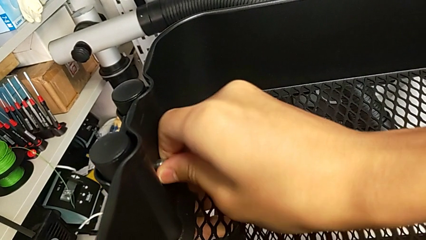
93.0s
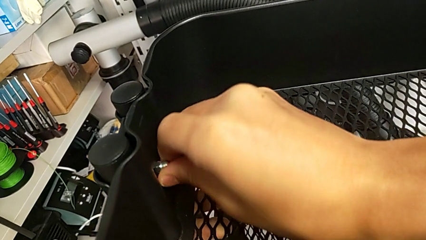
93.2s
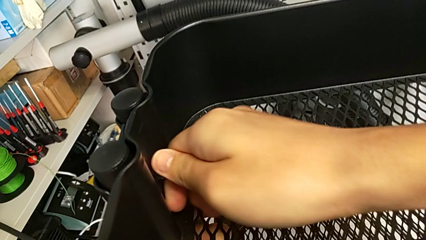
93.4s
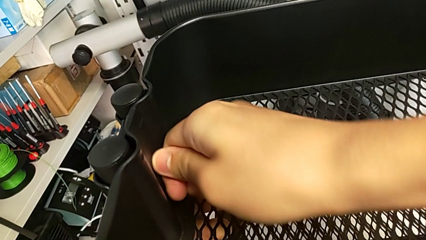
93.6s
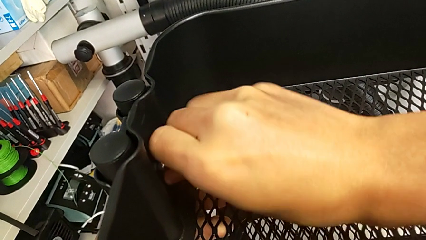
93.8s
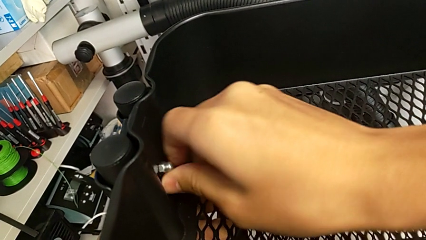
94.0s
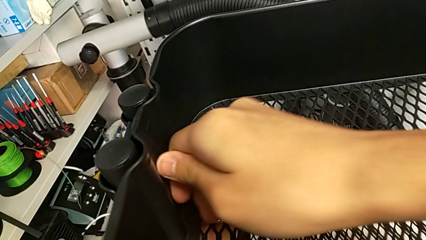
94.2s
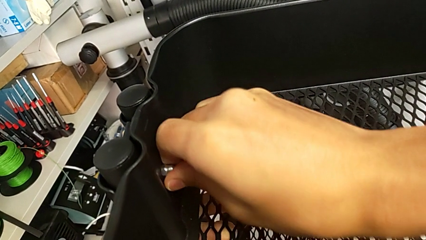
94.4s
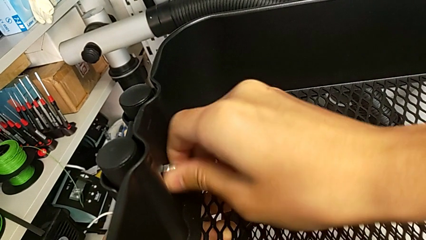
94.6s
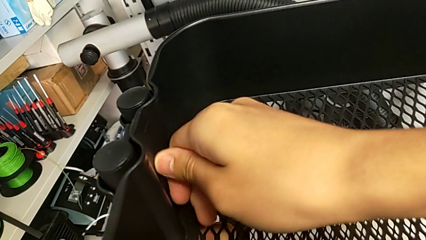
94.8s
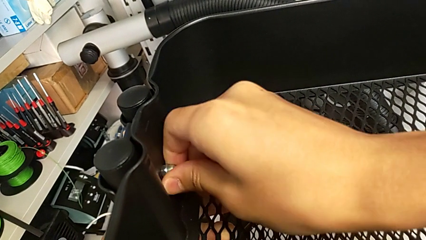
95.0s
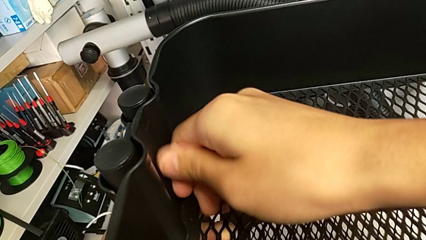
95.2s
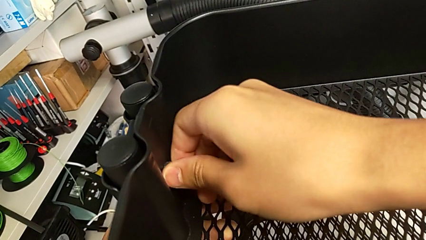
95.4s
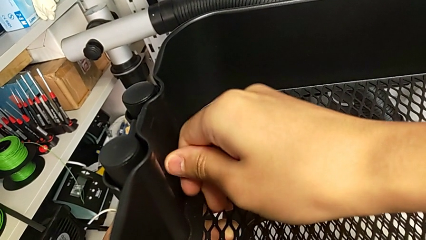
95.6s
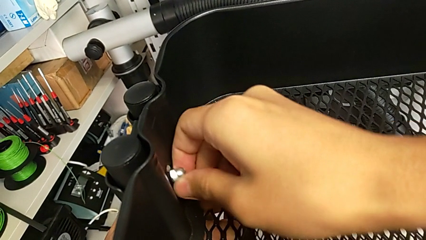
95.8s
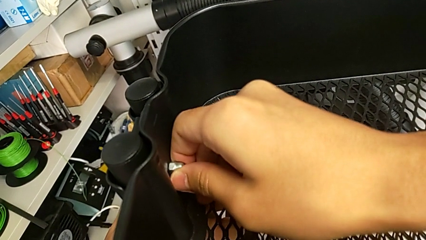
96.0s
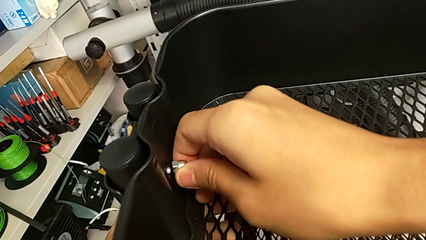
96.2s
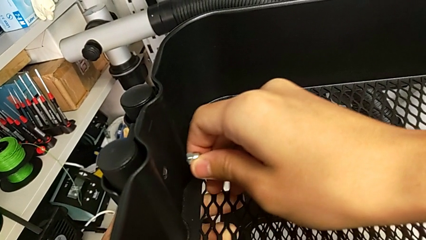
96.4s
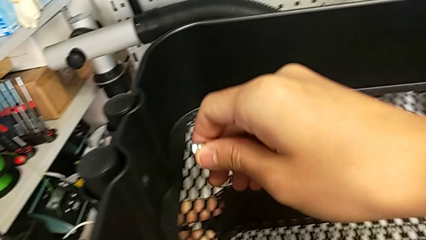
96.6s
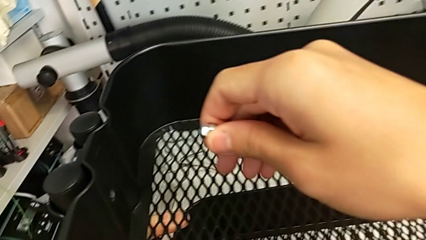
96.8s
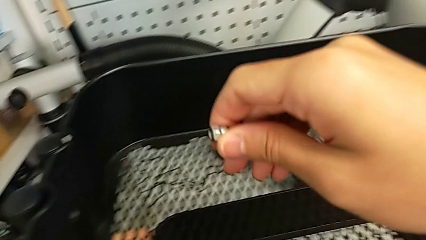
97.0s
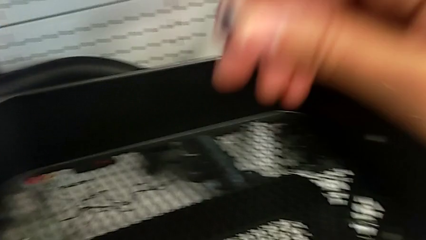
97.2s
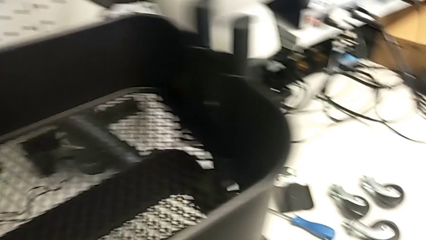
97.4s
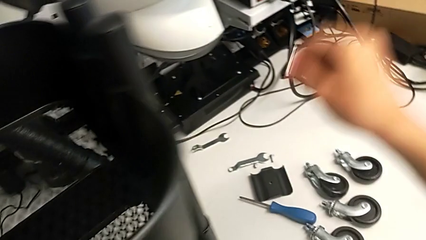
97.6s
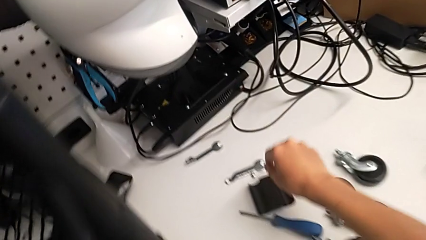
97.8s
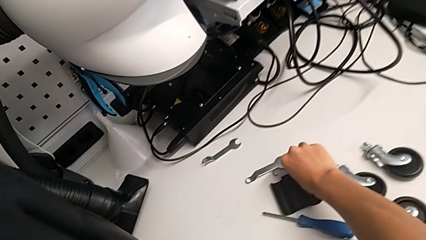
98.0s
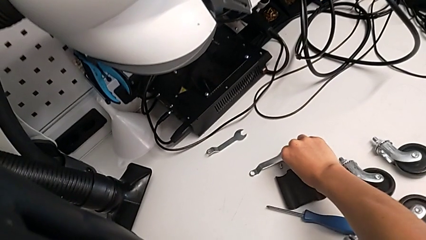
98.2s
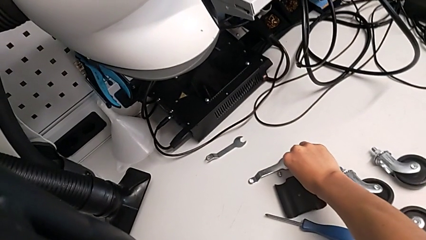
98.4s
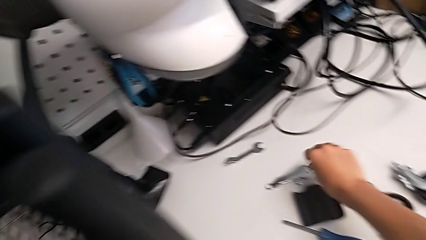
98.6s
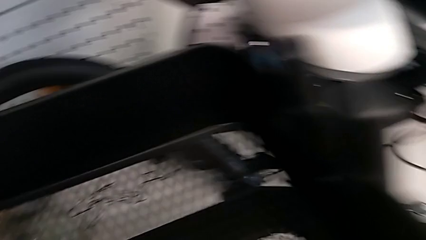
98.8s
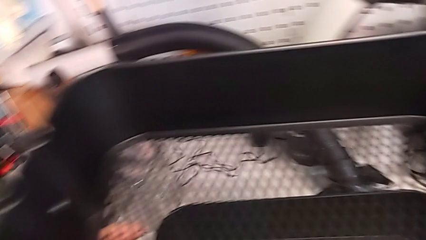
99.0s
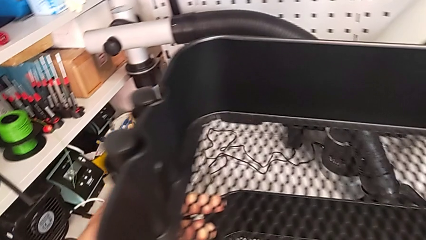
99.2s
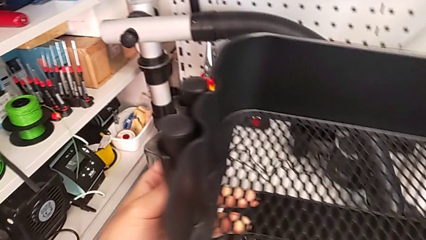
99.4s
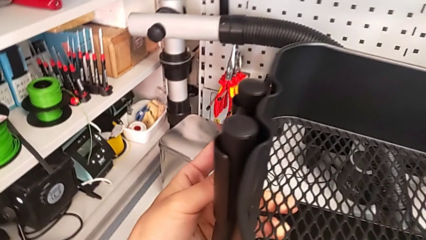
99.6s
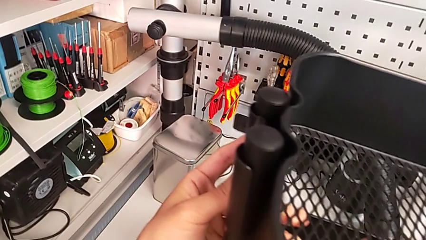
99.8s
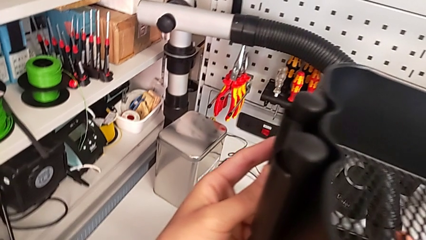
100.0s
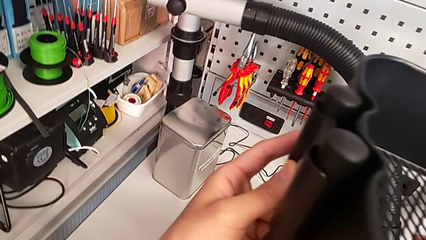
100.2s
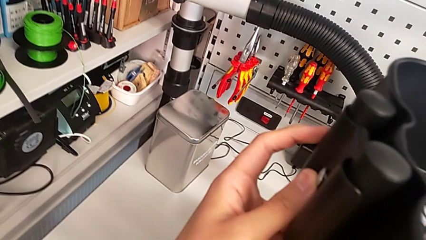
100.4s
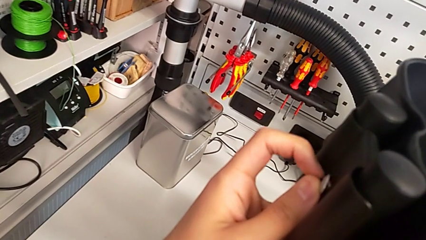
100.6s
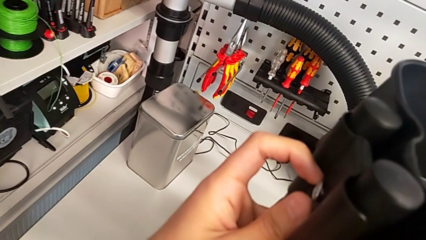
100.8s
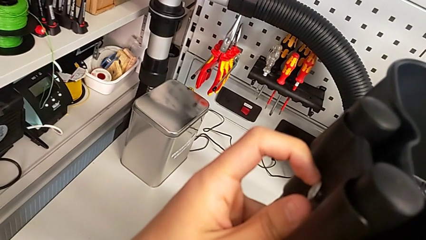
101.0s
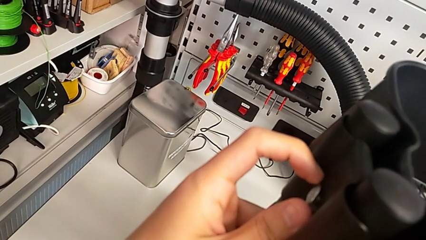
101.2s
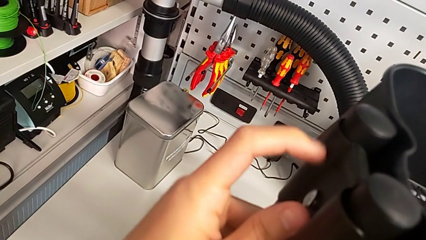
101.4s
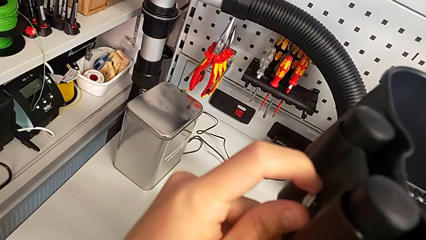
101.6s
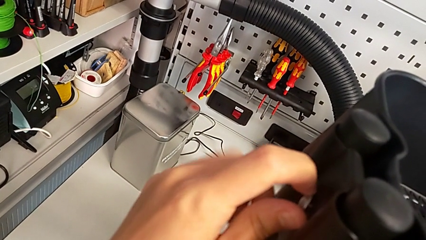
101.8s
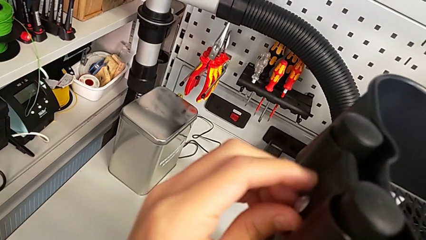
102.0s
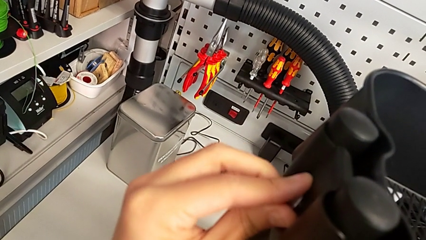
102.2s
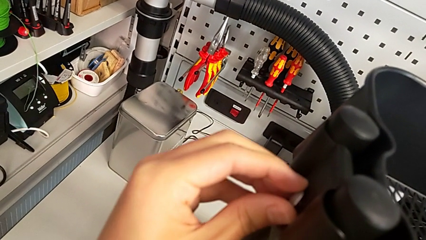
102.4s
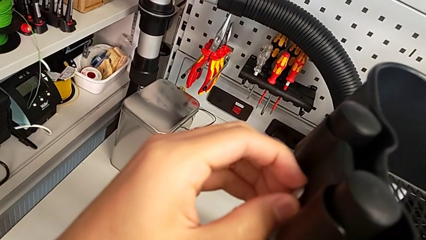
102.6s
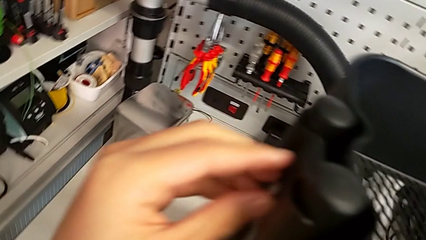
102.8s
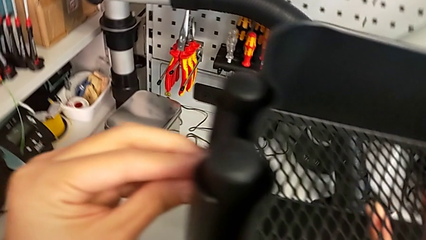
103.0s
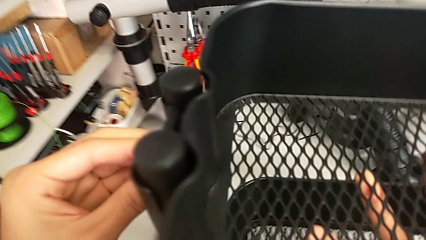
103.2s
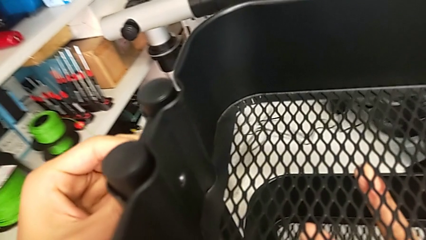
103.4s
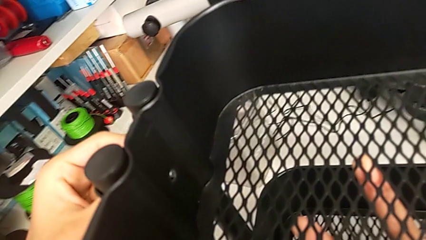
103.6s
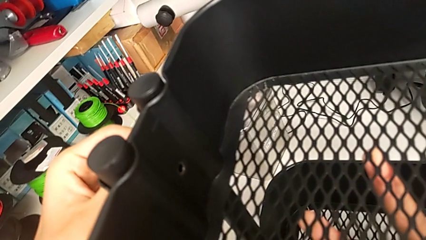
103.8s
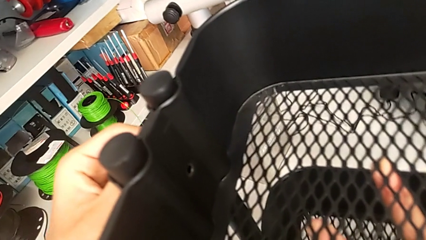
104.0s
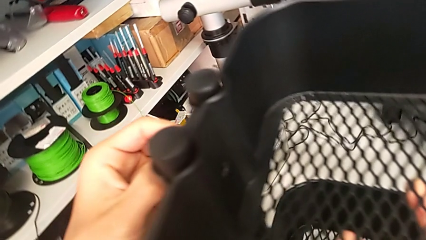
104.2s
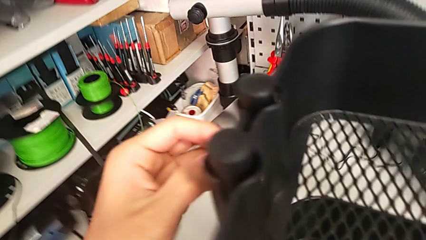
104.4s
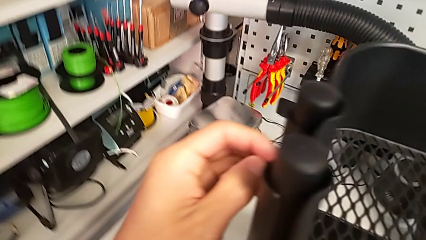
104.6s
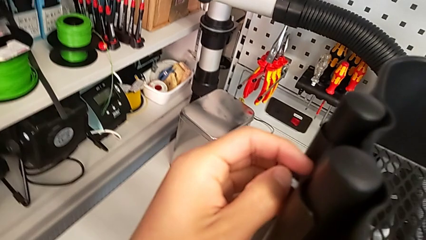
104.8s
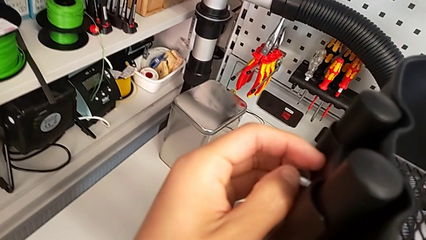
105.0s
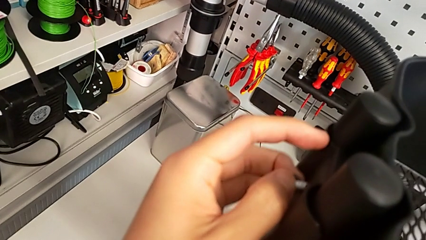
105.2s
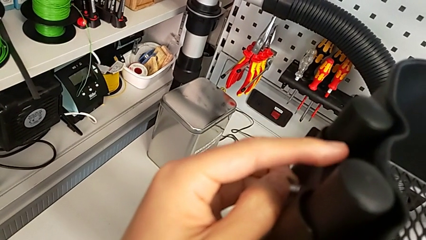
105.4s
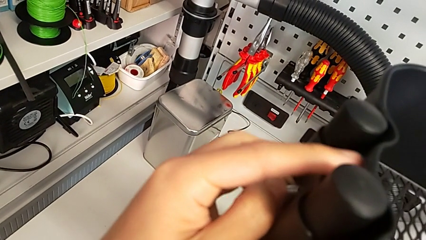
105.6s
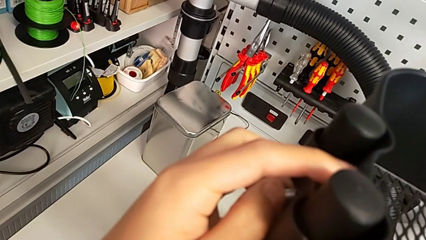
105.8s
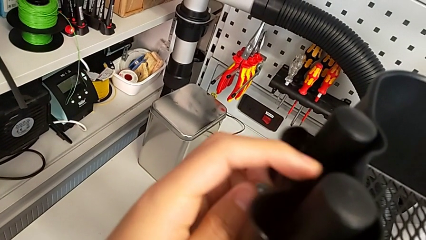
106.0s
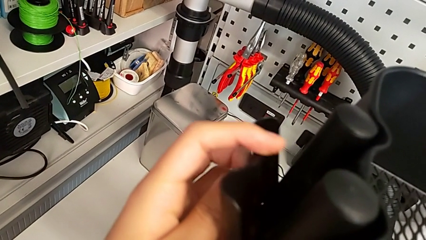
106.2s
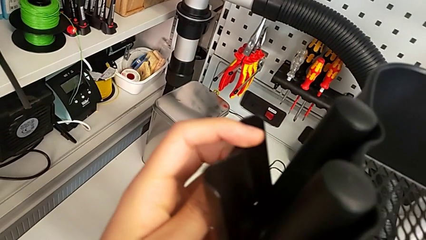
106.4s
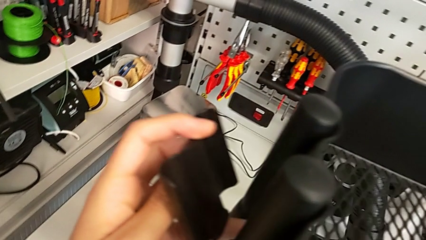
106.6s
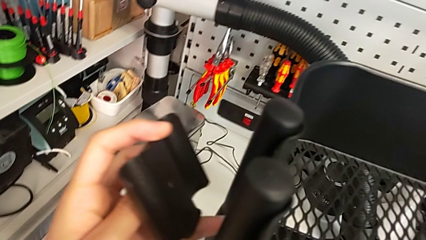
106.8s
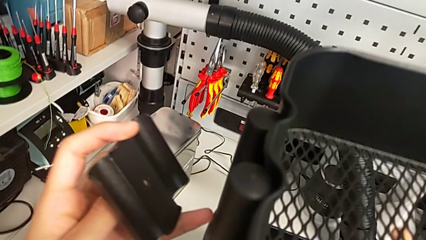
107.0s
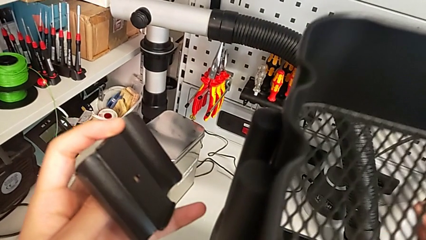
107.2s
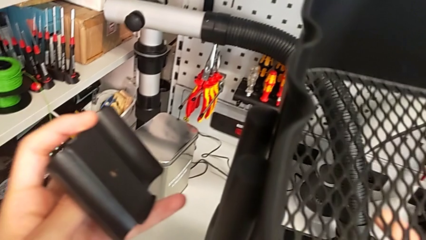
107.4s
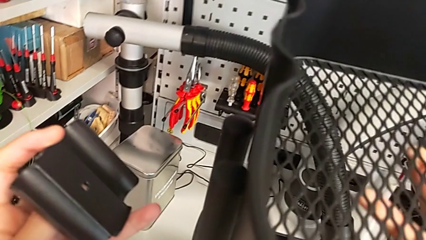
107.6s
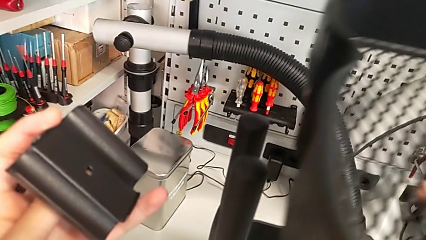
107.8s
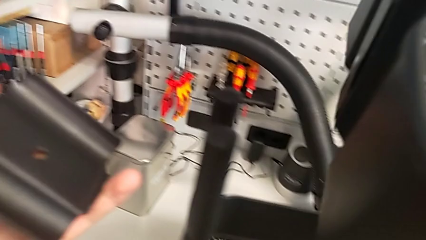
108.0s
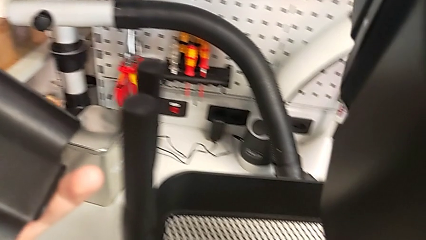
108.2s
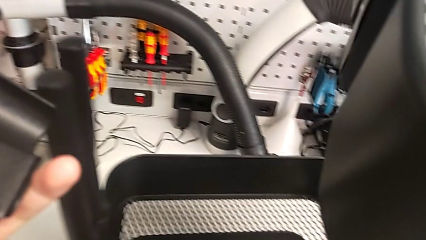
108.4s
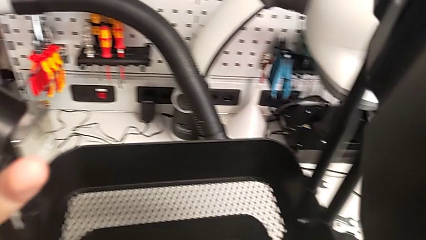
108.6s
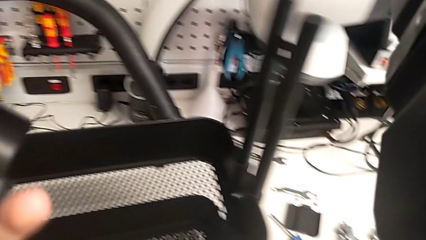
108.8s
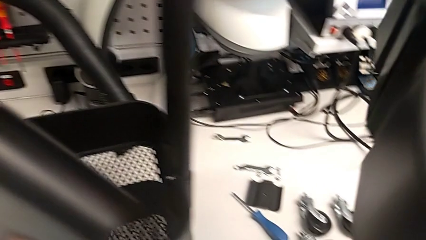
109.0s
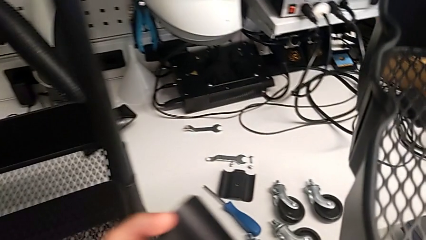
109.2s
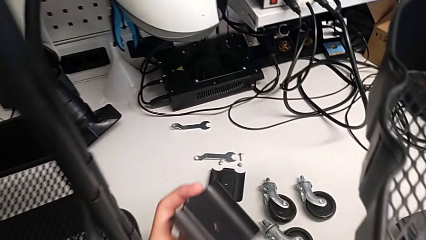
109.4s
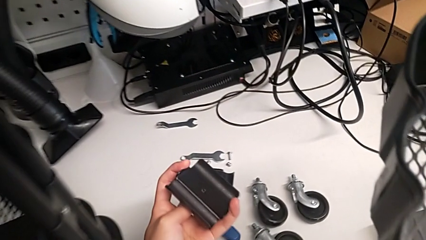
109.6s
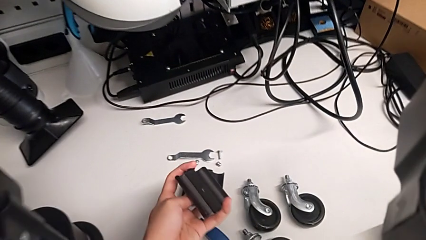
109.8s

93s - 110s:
The camera wearer is disassembling the top grid tray. They unscrew the second hexagon cap nut, withdraw it, place it, withdraw the second bracket and withdraw the upper grid tray.
